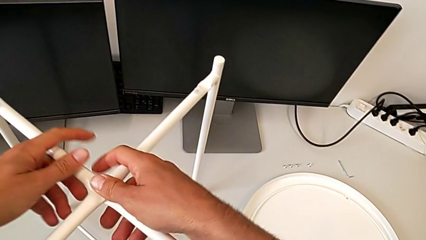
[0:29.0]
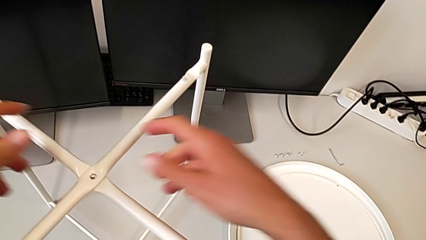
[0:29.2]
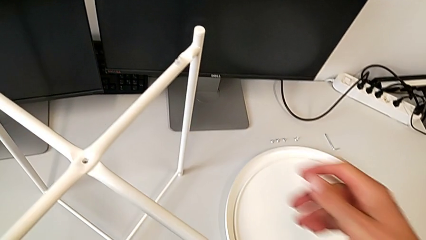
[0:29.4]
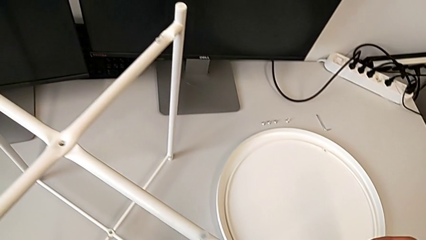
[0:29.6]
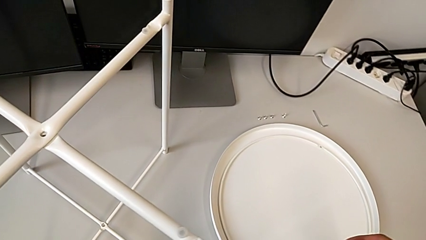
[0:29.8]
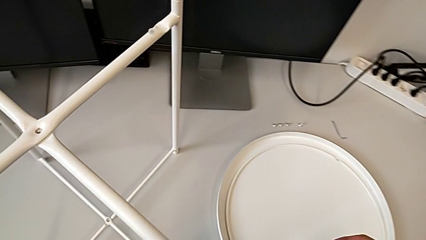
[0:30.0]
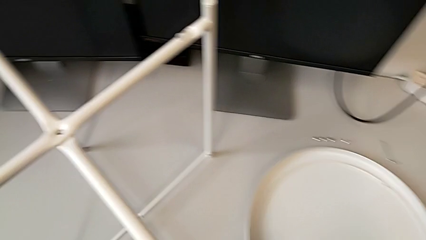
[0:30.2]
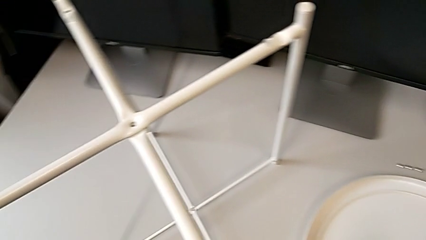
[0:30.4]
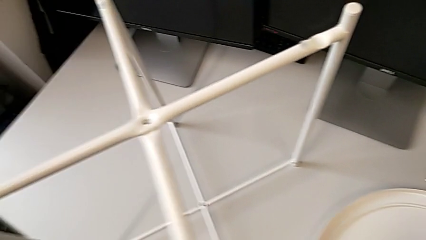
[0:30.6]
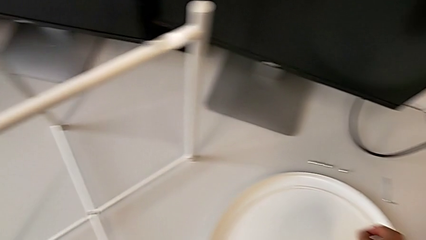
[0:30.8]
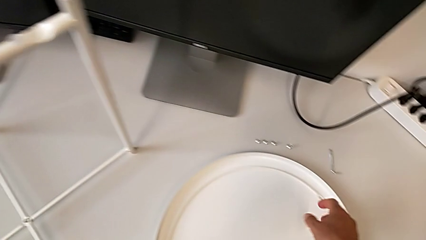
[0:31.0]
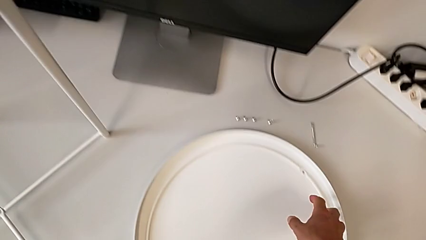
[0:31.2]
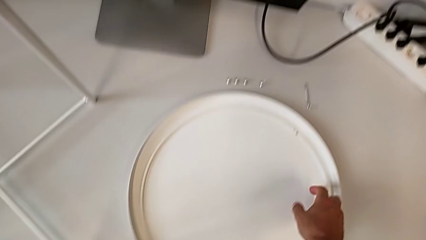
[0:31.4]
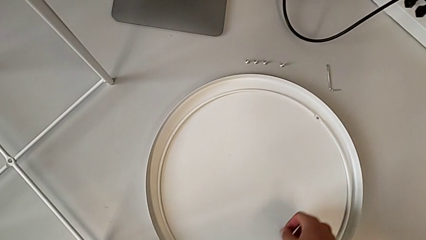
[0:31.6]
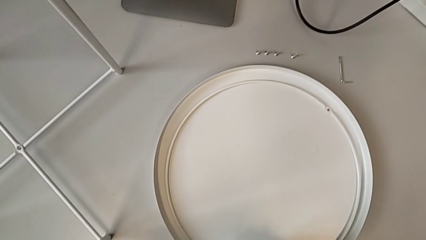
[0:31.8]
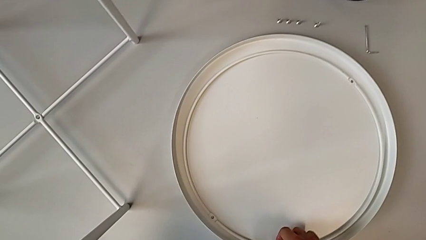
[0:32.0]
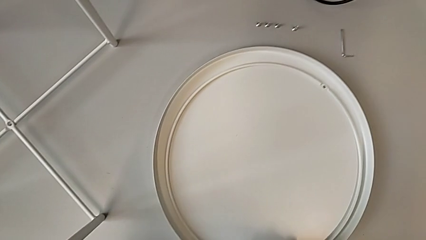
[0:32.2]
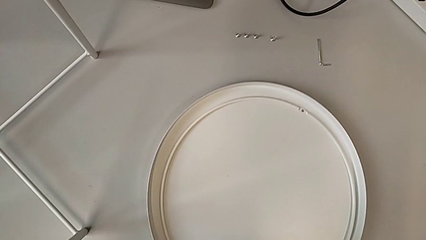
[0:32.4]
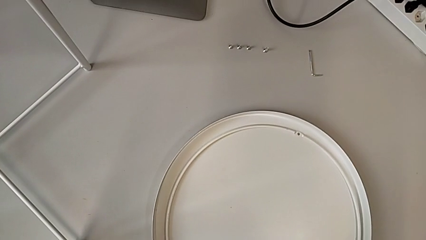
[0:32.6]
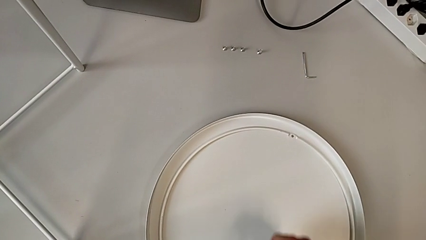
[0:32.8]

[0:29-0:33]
The camera wearer is assembling the legs. They inspect the tray and slide it.

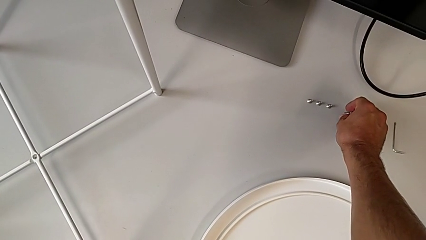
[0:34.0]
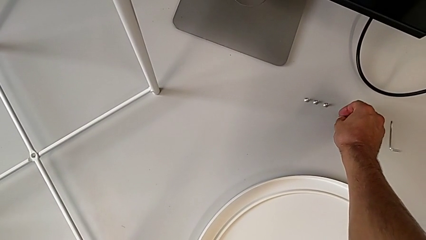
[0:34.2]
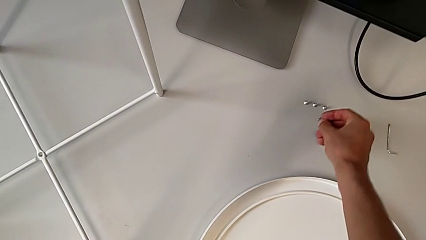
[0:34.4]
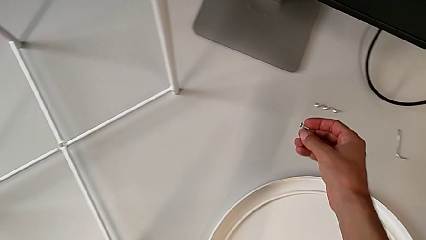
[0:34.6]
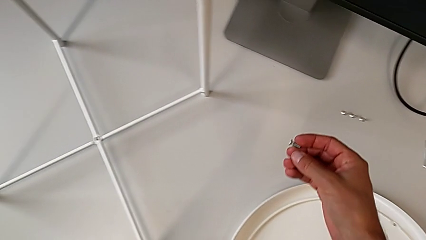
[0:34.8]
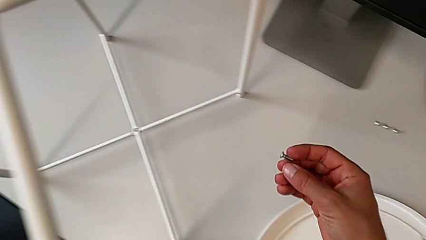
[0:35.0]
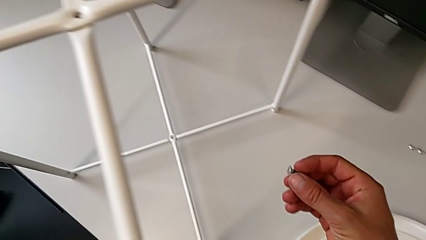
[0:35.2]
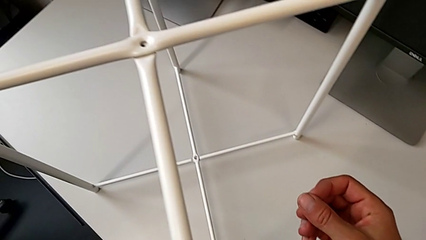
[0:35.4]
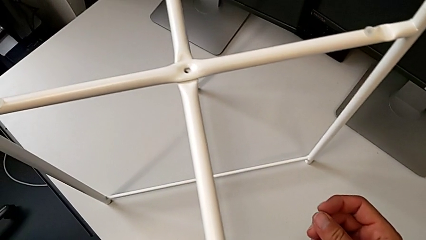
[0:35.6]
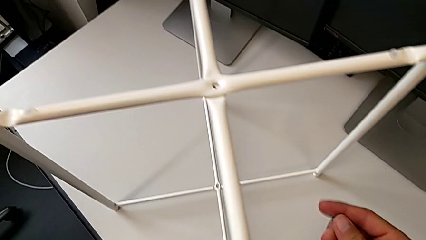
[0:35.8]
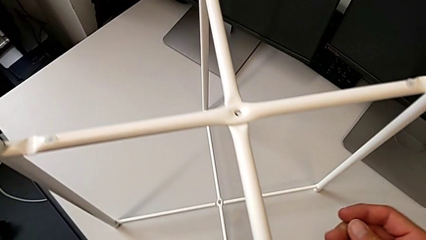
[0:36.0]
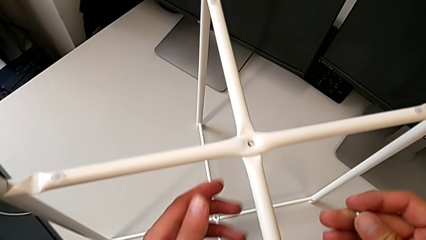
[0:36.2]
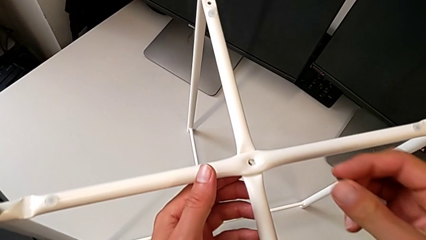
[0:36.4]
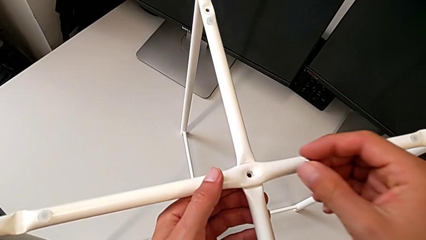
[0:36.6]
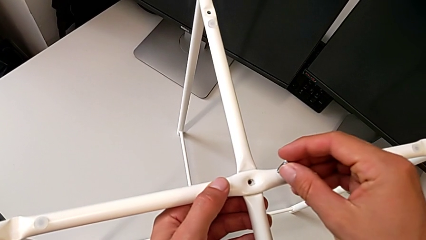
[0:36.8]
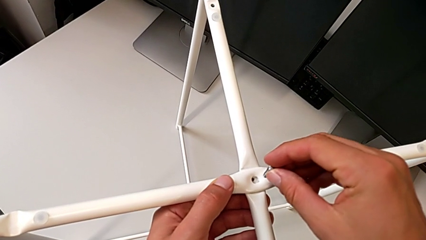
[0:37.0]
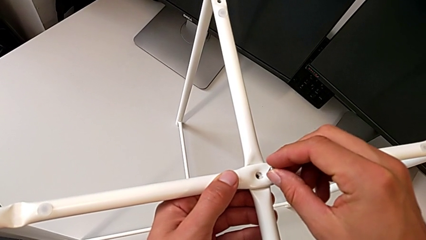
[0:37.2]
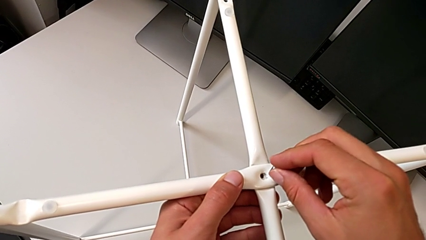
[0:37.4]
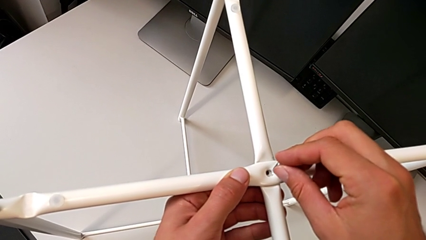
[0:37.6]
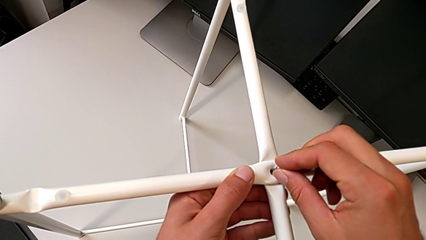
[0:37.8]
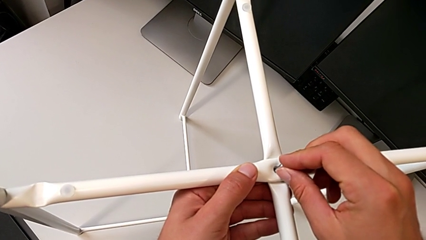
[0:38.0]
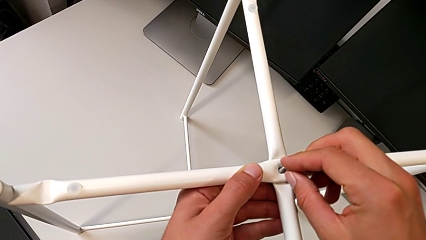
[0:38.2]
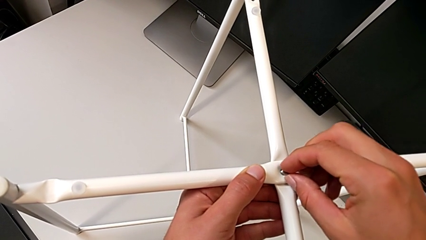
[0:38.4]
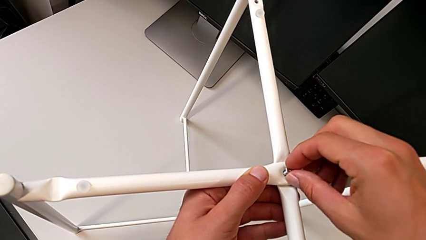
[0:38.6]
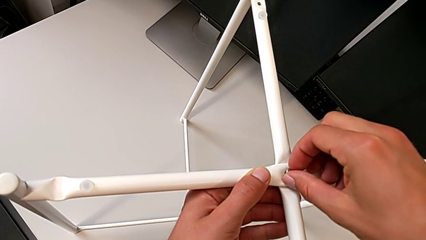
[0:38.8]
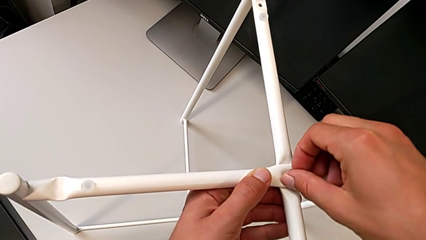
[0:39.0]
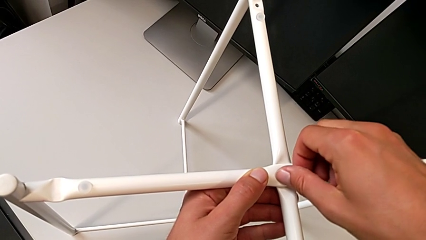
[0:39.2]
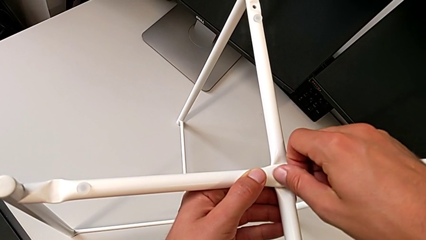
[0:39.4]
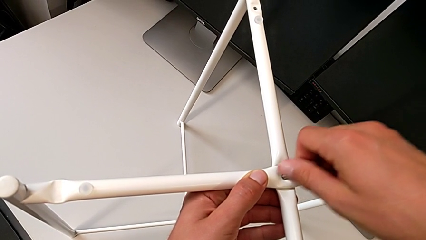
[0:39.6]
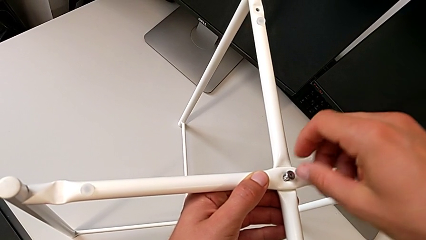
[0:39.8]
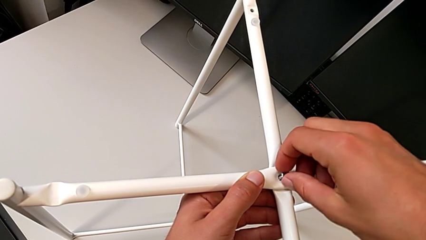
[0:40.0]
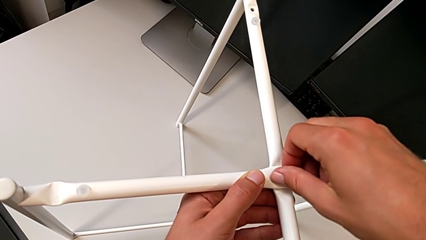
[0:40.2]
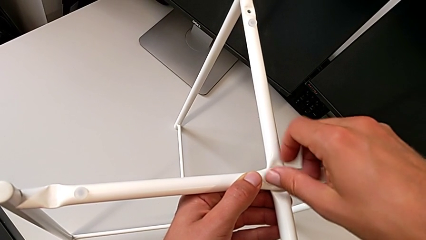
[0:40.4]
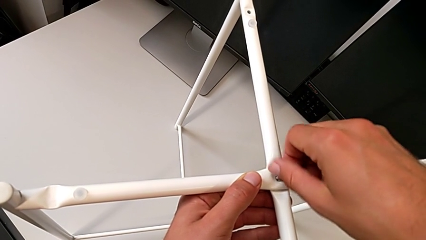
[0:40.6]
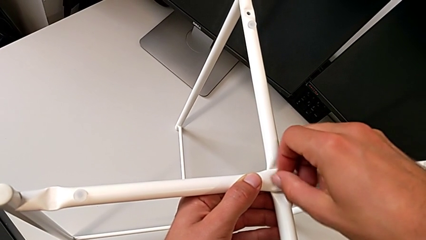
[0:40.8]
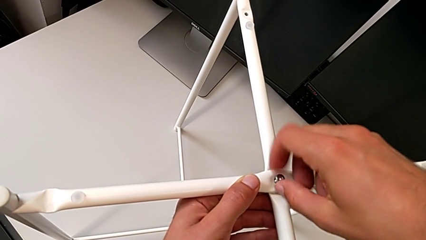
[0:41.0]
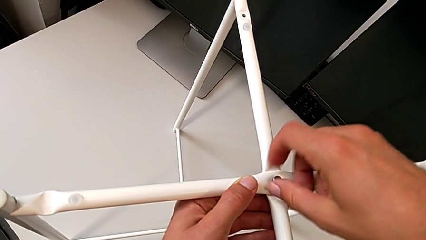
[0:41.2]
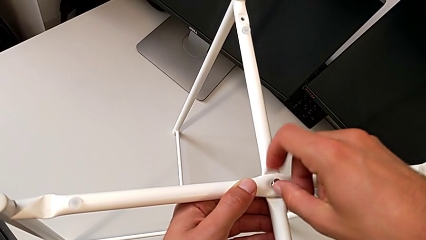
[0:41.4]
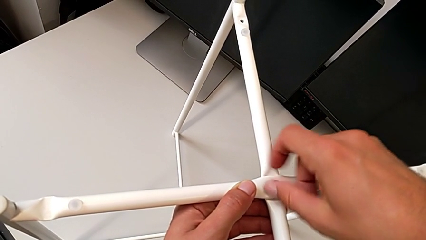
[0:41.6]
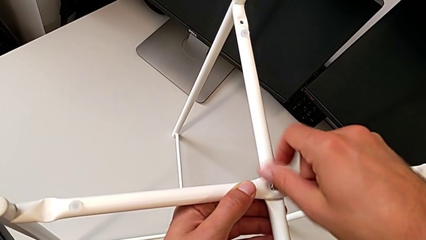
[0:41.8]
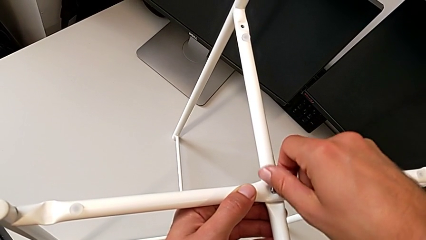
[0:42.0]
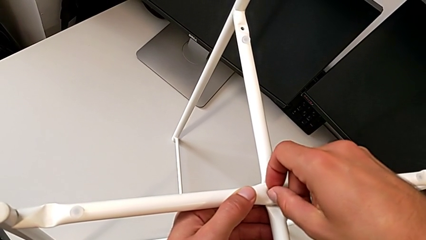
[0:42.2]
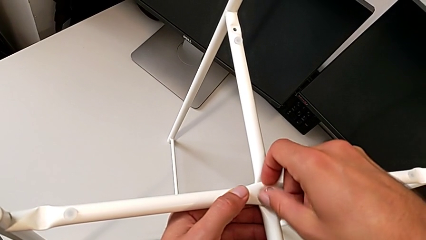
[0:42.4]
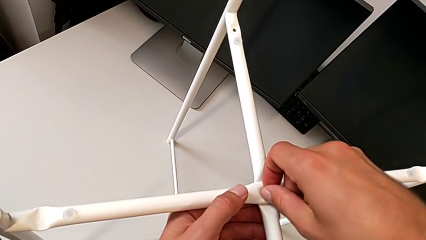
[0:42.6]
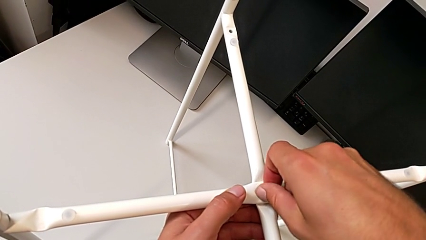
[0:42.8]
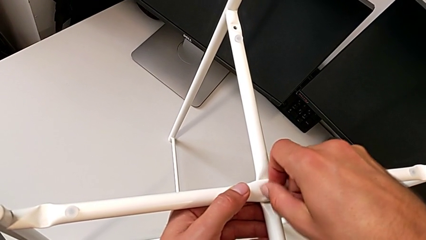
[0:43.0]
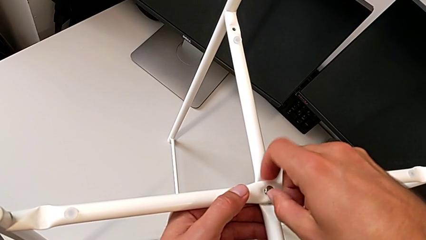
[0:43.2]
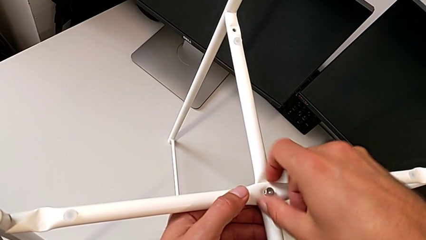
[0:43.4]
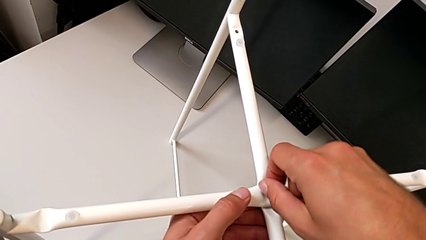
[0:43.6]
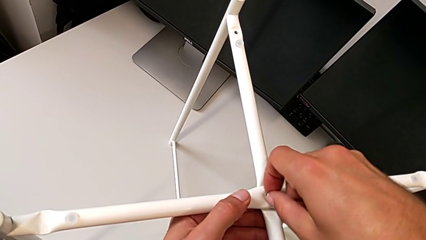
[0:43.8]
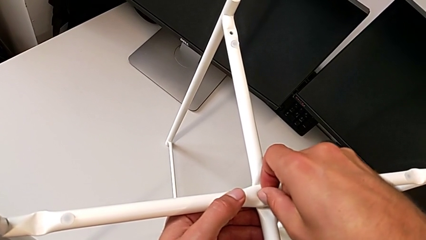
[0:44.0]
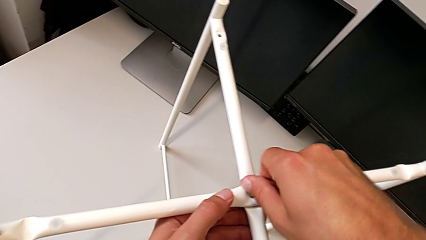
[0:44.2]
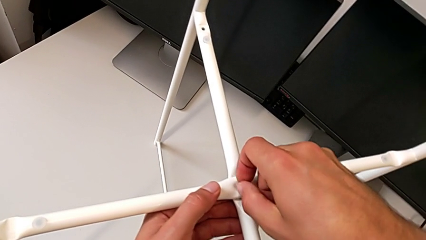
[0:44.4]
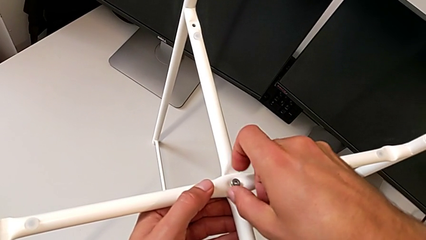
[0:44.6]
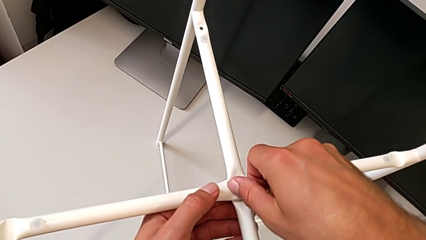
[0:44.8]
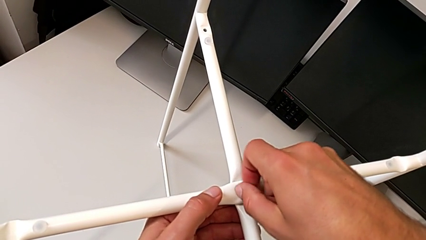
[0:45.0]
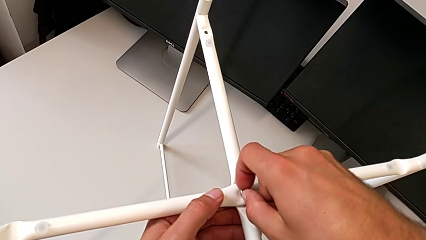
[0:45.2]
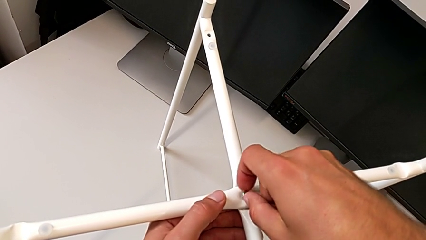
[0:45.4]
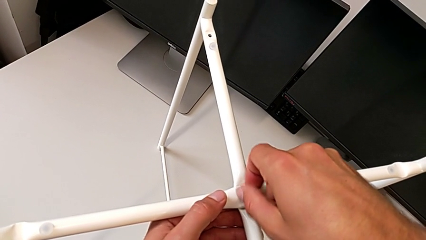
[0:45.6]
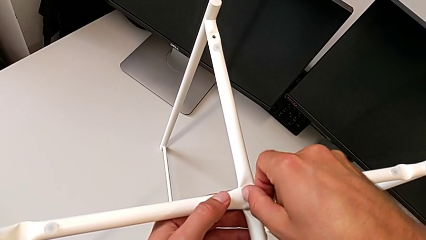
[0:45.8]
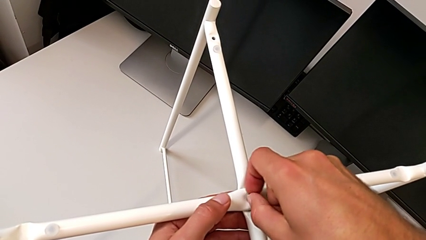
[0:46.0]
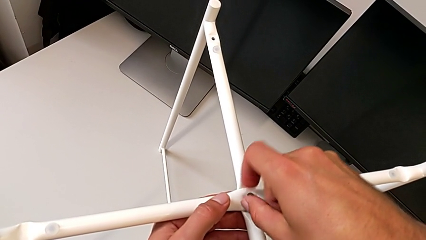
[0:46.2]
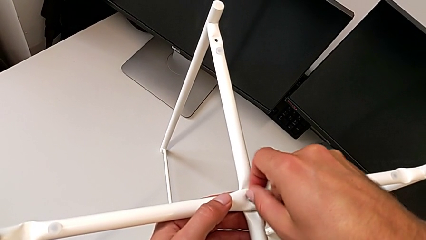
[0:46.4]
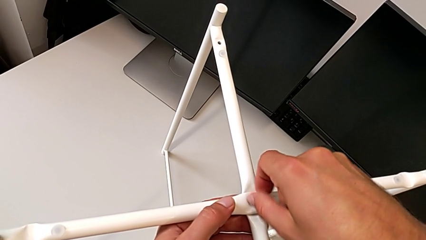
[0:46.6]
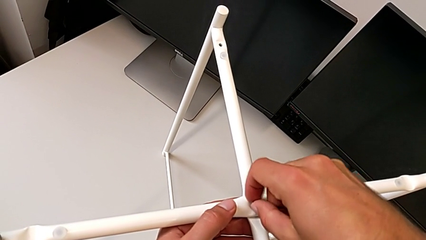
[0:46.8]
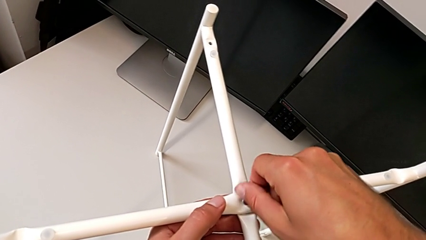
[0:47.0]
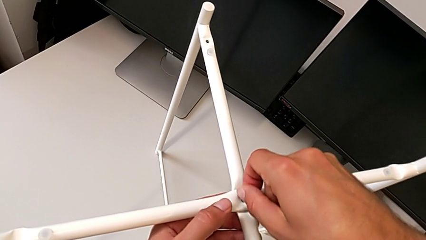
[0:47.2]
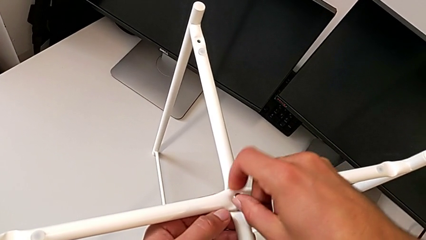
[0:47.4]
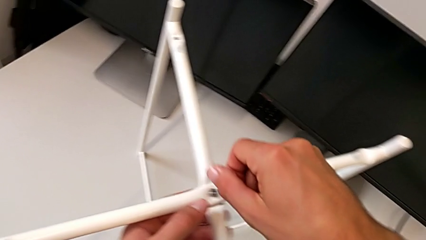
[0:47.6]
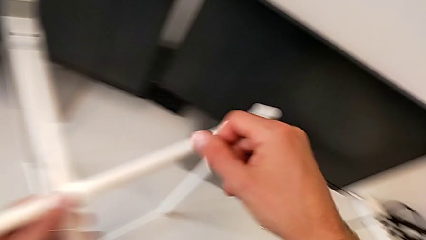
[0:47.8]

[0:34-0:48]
The camera wearer is assembling the top screw into the legs. They grab the one hex socket head, grab the leg, insert the hex socket head and screw it.
